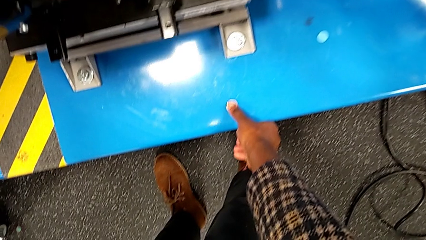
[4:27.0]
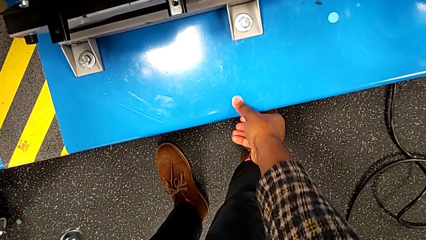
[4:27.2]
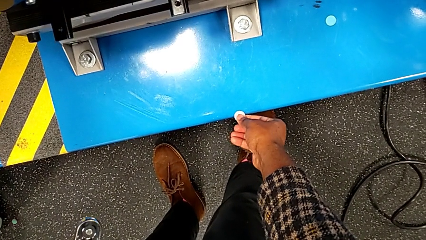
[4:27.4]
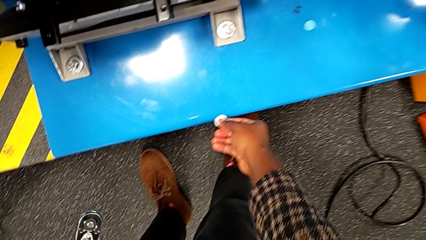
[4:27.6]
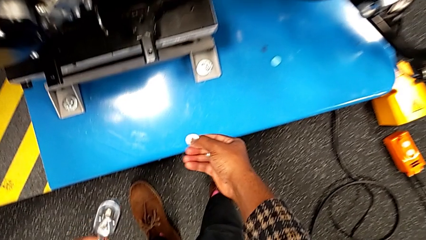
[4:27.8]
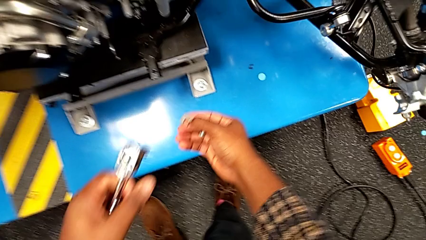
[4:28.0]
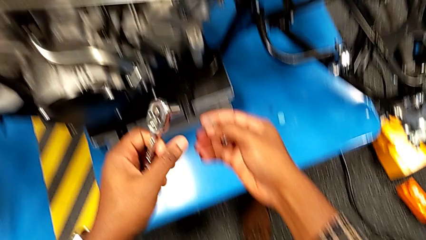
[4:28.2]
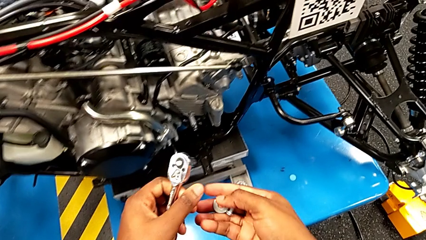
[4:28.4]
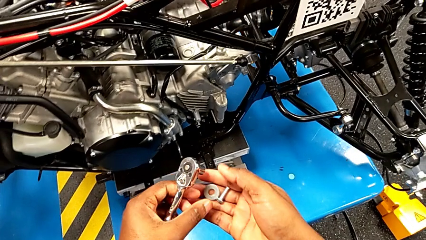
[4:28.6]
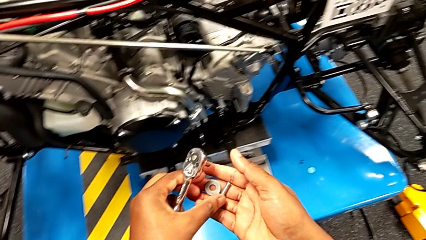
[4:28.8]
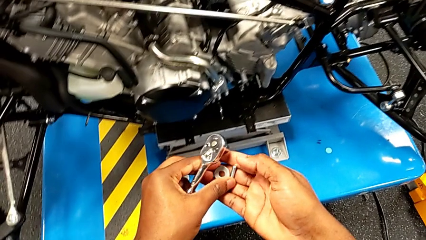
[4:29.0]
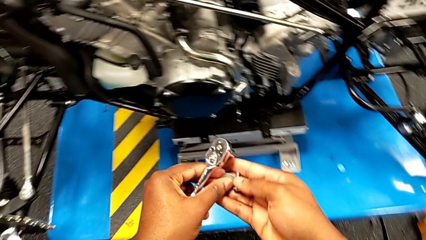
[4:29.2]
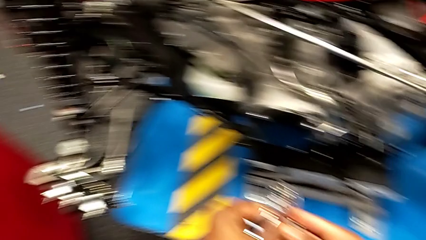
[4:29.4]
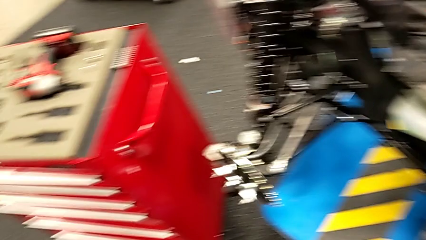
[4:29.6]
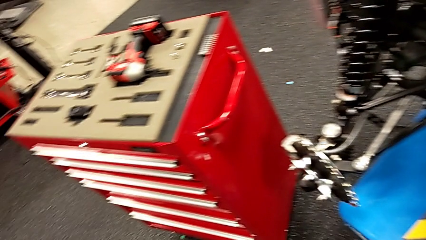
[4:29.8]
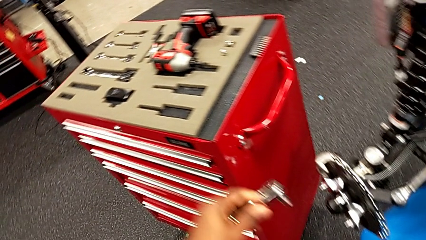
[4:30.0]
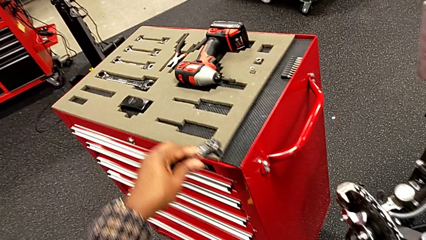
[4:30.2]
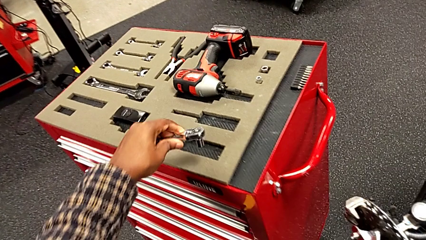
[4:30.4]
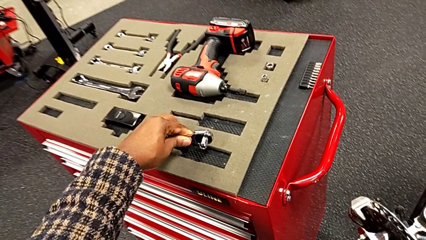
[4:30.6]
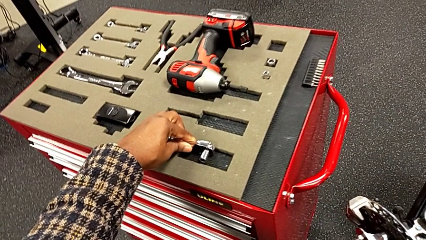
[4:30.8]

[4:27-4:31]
The camera wearer is unscrewing the bolt from the lever arm. They grab the washer, lift it and place the ratchet.

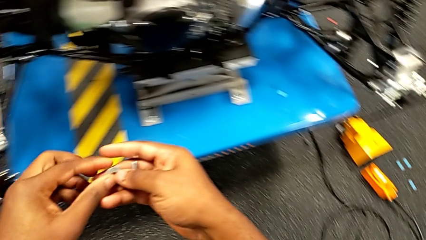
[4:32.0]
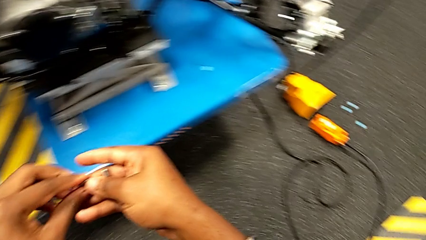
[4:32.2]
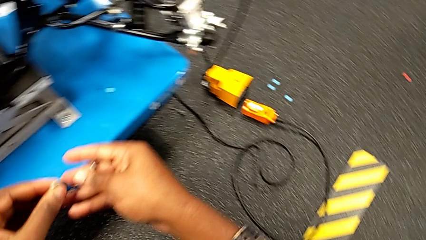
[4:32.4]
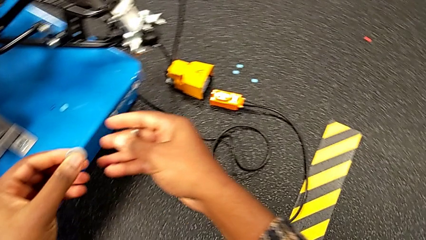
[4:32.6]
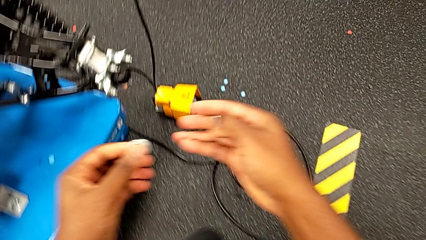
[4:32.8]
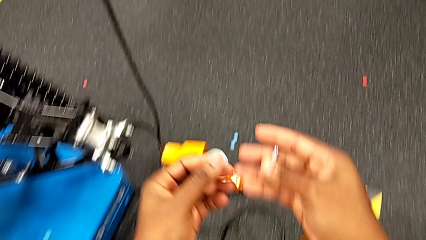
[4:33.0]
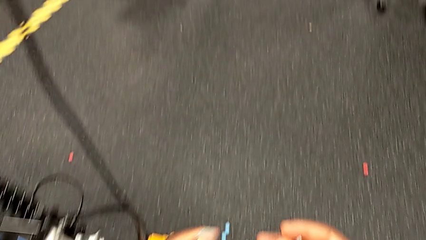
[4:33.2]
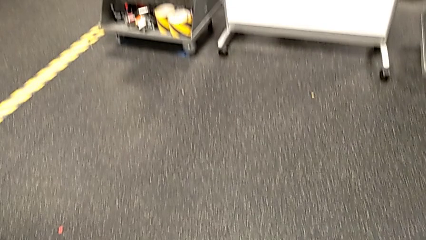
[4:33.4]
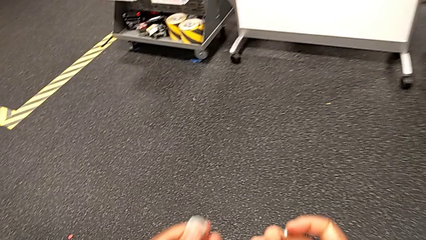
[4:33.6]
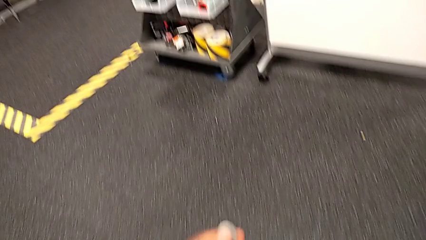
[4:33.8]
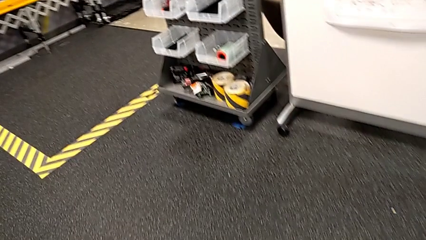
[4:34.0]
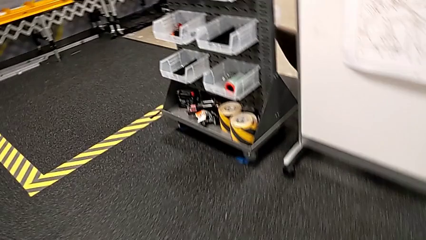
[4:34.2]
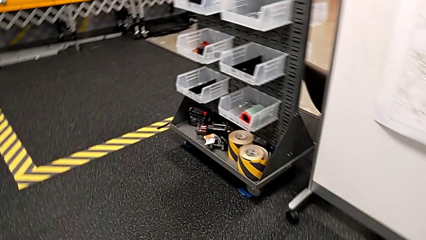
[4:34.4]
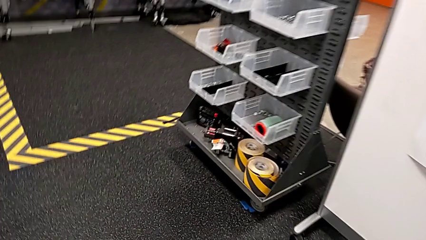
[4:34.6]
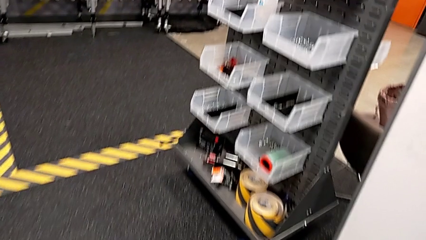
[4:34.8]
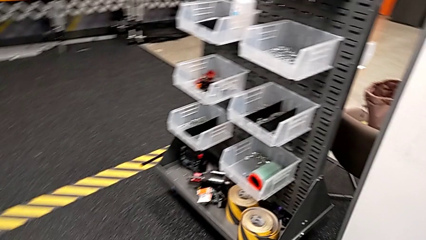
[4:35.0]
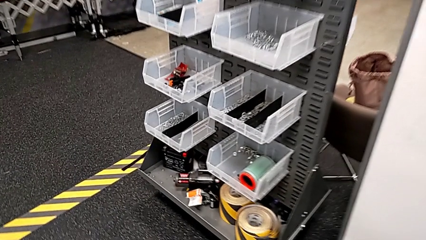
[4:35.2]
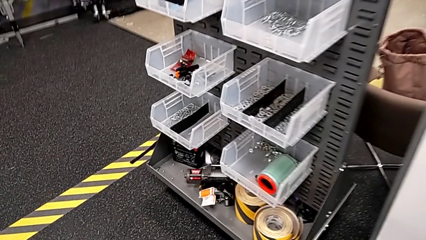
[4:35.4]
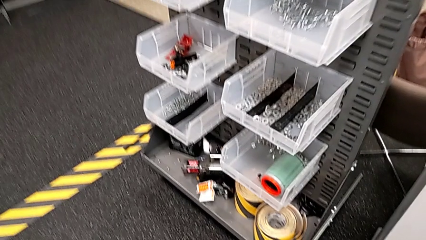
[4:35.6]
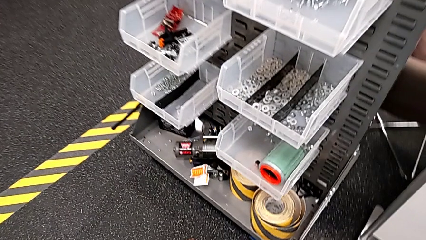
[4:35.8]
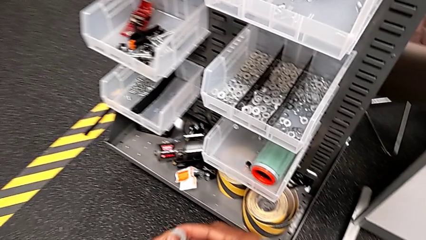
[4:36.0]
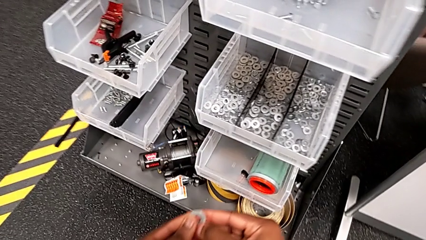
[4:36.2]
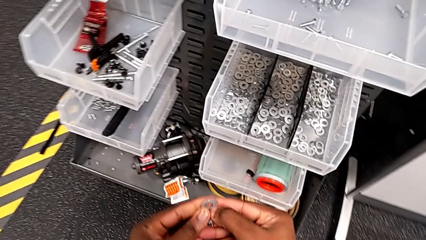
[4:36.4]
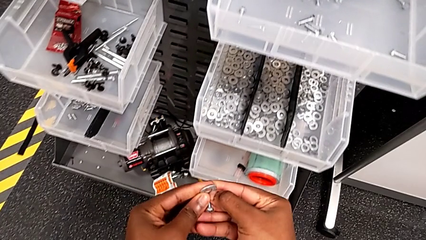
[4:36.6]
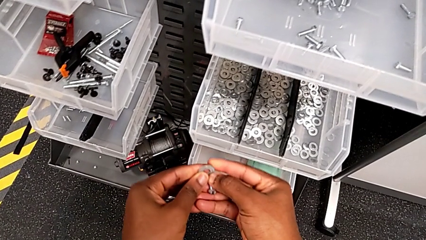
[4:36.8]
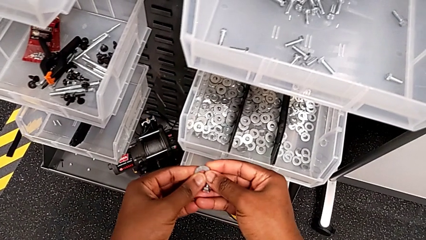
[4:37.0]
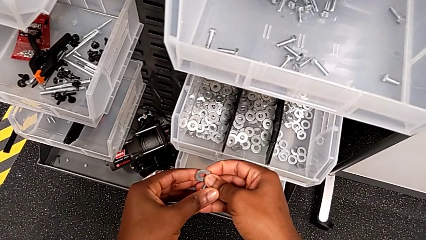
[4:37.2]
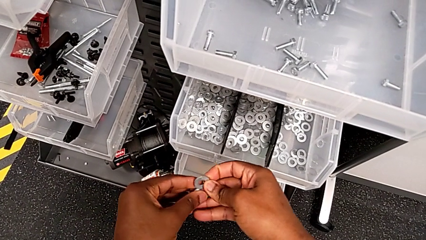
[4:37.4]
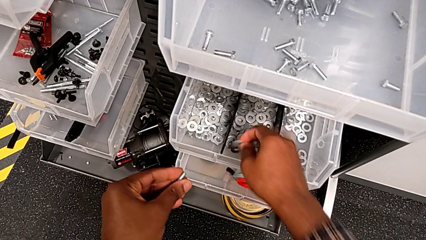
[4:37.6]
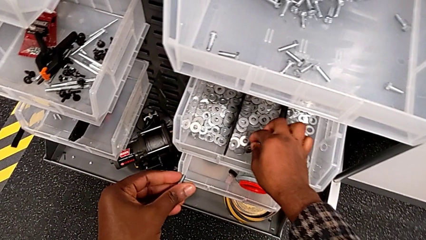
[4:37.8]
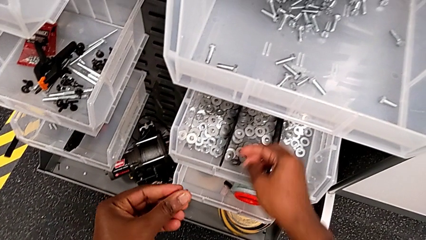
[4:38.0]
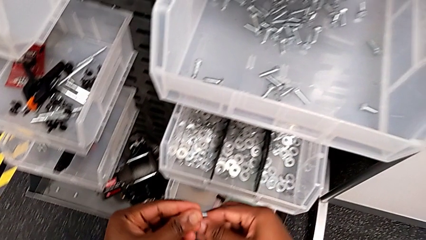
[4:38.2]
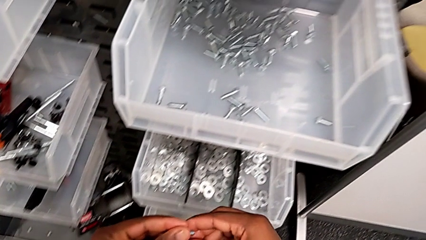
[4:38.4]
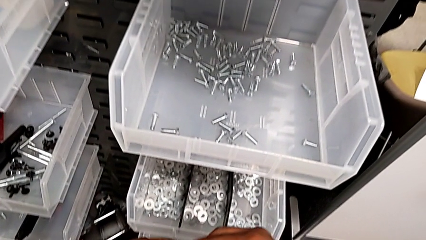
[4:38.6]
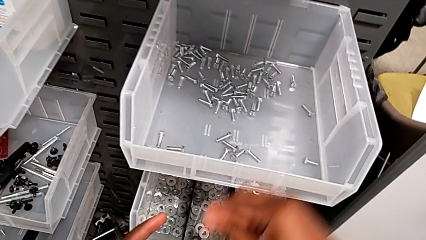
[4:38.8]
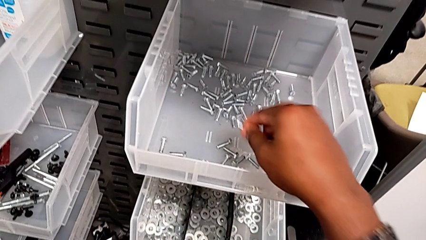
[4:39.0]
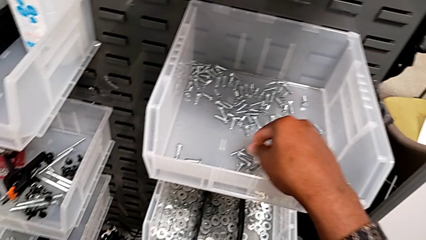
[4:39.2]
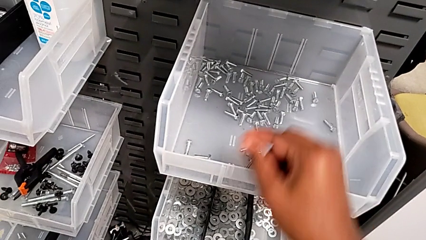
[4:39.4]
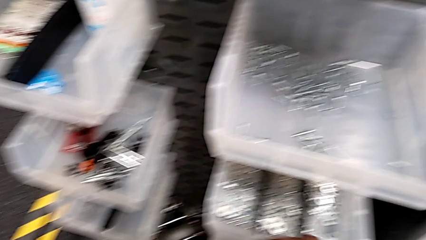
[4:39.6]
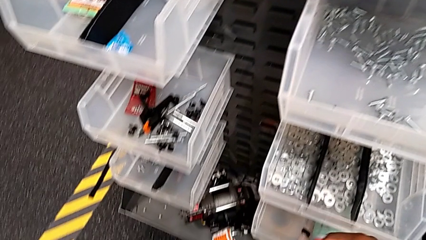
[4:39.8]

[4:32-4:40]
The camera wearer places the bolt and washer back in the parts bin. They place the washer and place the bolt.

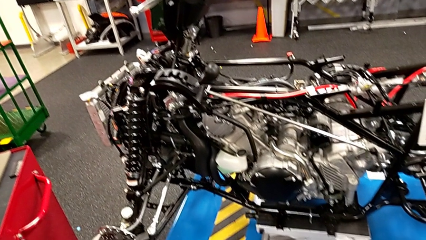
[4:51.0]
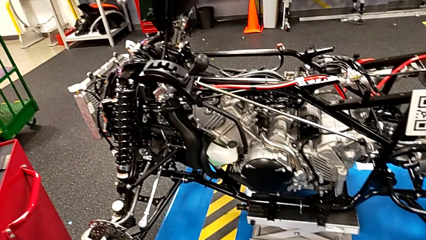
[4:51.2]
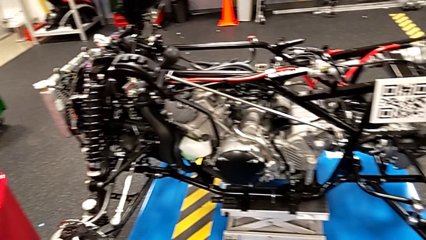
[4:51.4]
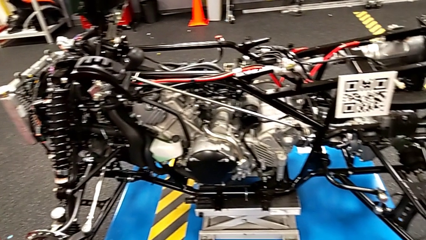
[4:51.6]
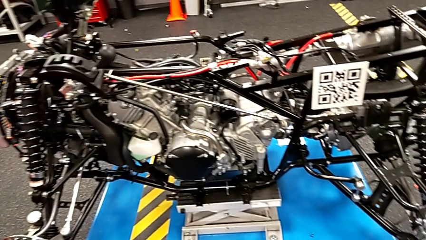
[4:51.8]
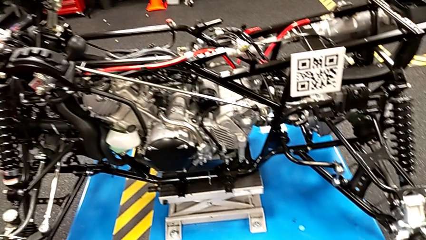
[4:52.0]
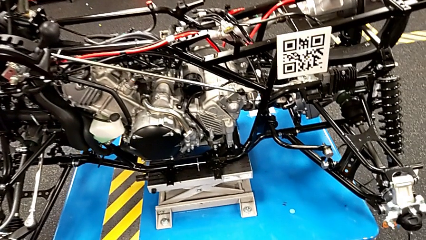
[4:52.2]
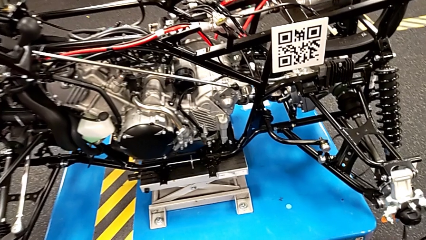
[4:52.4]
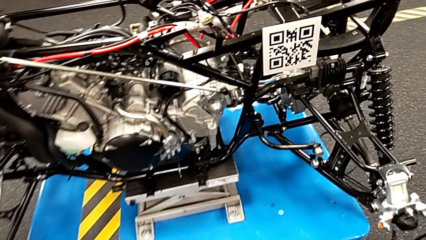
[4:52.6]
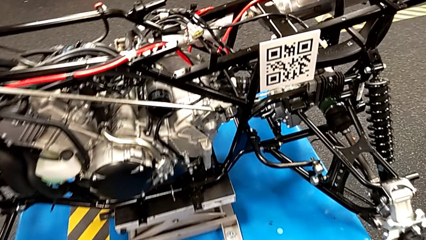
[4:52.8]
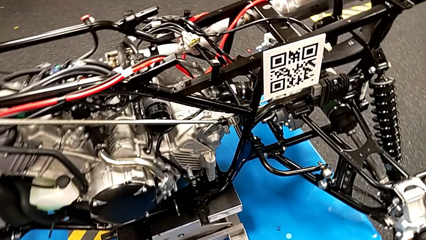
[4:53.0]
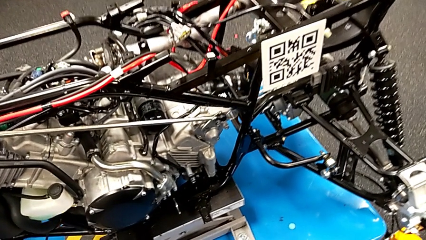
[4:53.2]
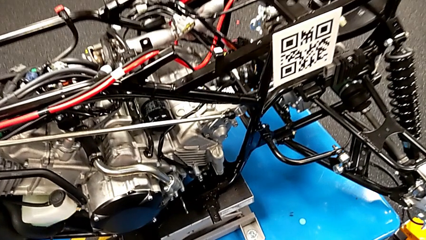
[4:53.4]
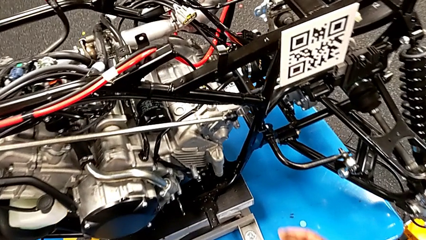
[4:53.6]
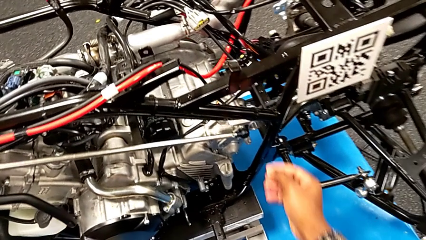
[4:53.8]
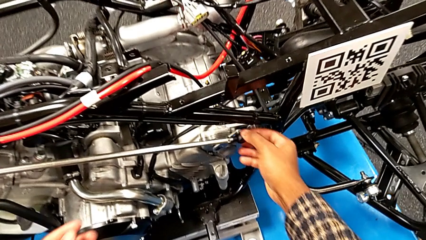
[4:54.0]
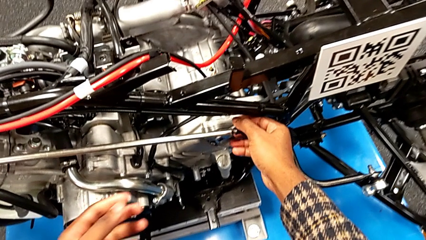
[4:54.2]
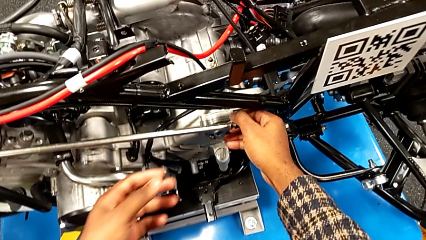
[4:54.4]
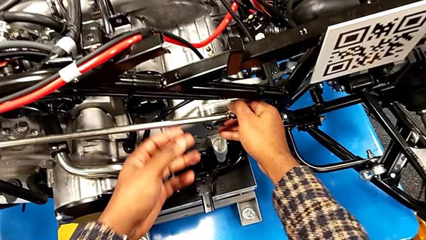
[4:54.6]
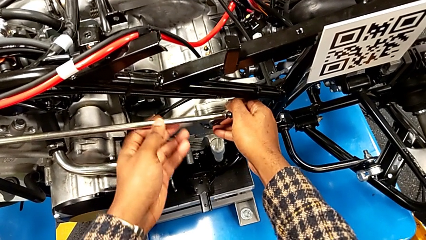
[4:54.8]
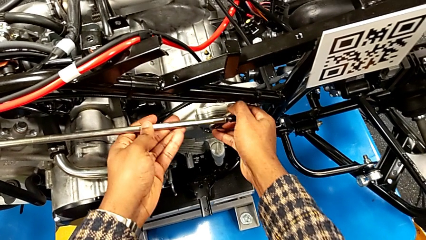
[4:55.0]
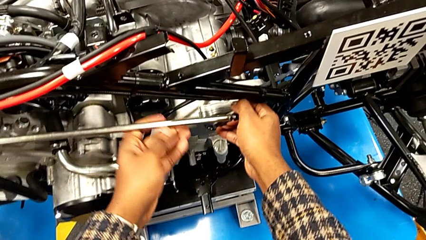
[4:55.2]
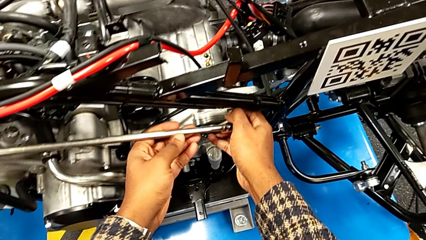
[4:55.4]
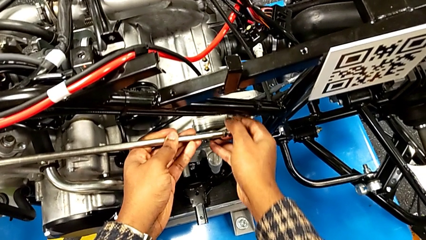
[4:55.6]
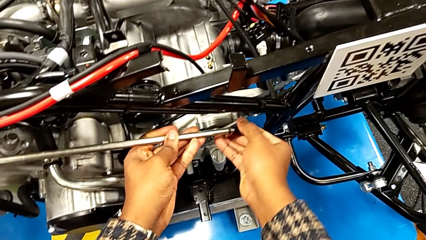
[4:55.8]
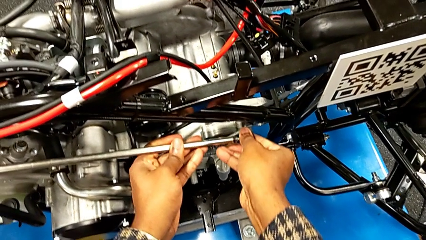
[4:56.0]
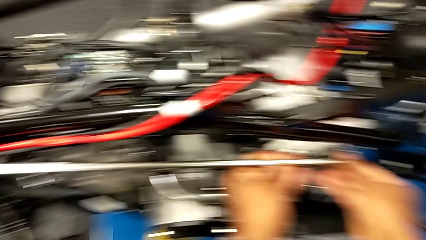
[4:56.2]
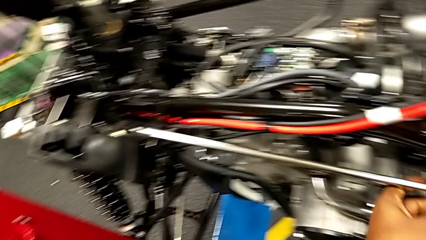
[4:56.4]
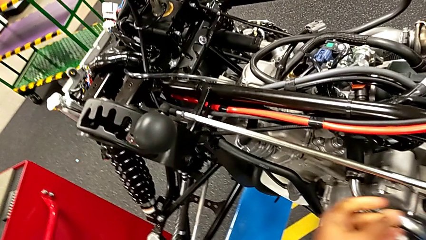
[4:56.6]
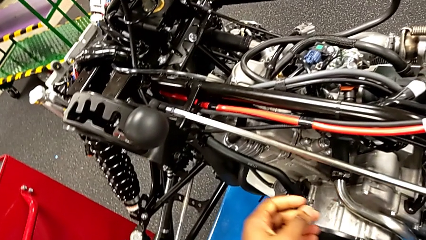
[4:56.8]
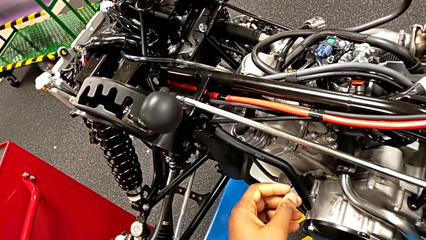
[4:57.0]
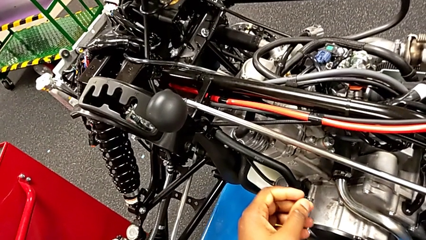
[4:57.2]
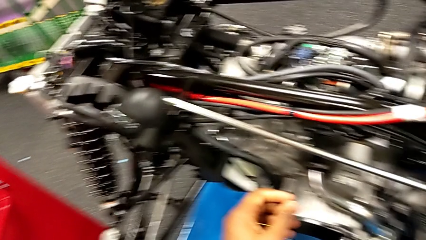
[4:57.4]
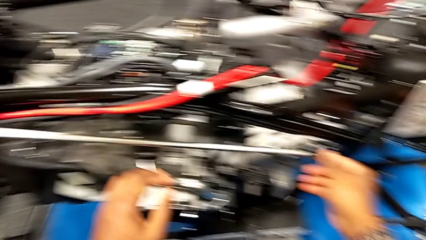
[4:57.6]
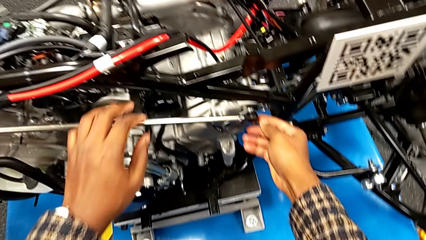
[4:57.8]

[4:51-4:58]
The camera wearer is removing the arm lever from the peg. They grab the shift arm and pull it.
